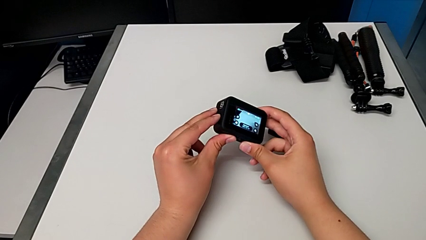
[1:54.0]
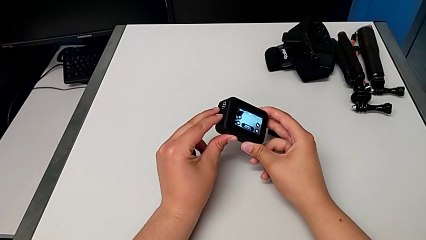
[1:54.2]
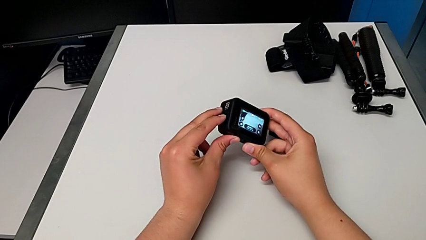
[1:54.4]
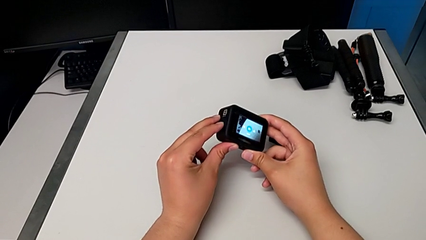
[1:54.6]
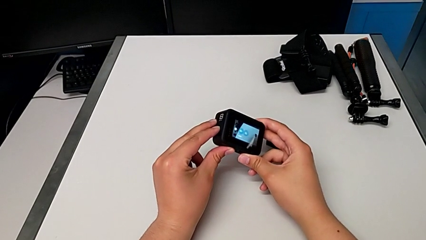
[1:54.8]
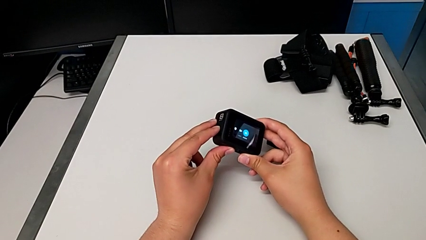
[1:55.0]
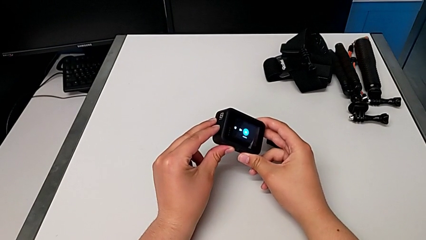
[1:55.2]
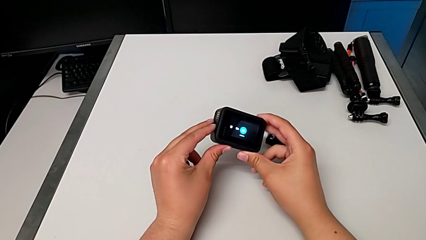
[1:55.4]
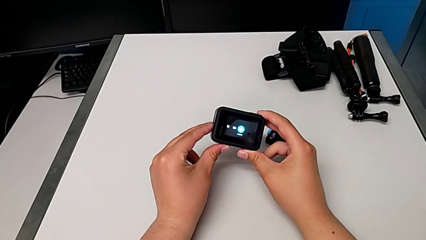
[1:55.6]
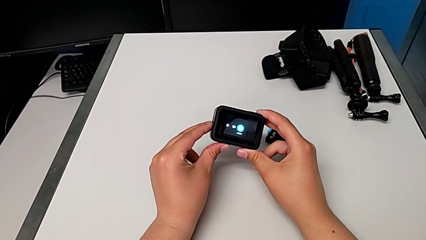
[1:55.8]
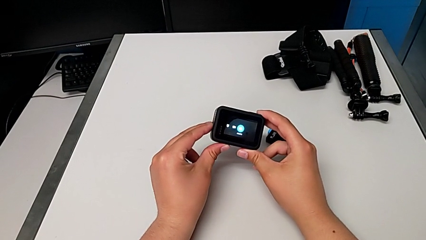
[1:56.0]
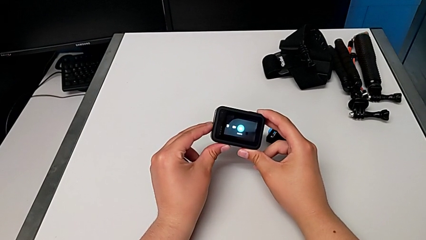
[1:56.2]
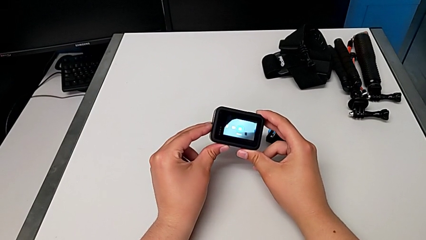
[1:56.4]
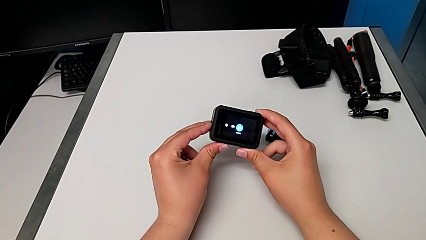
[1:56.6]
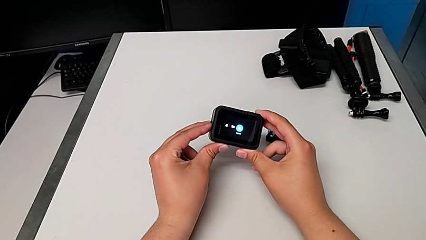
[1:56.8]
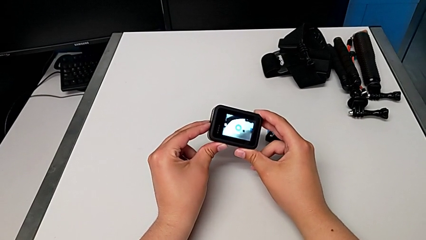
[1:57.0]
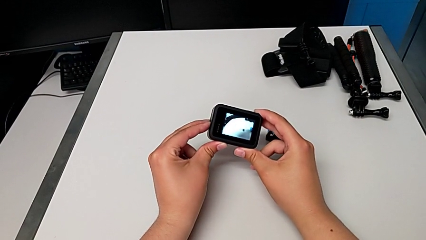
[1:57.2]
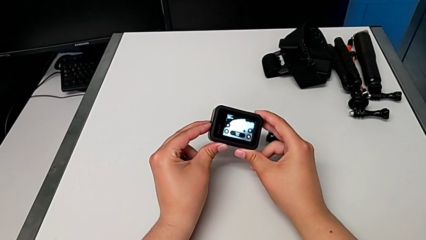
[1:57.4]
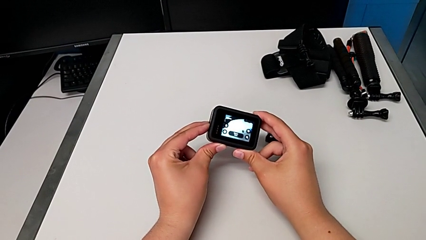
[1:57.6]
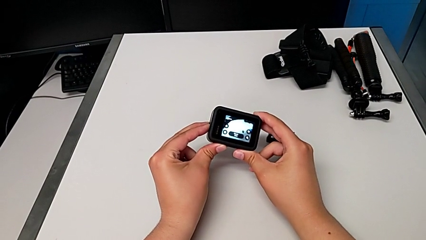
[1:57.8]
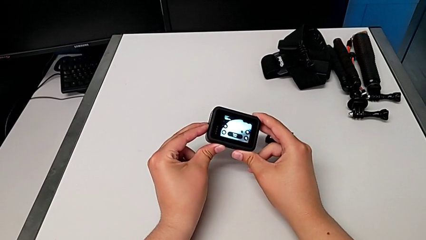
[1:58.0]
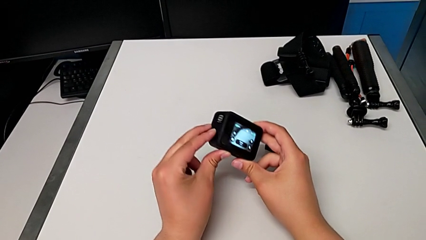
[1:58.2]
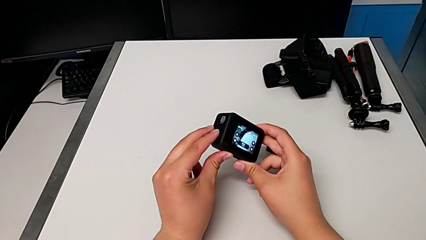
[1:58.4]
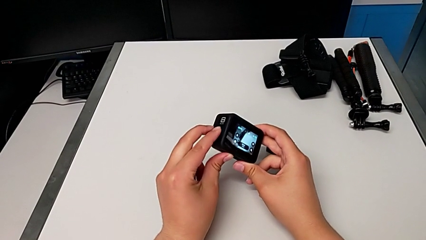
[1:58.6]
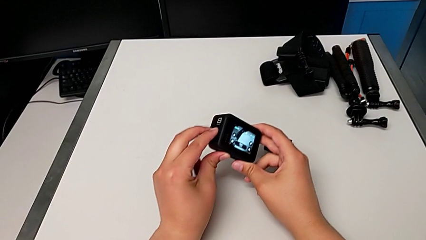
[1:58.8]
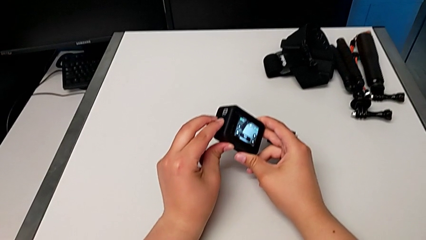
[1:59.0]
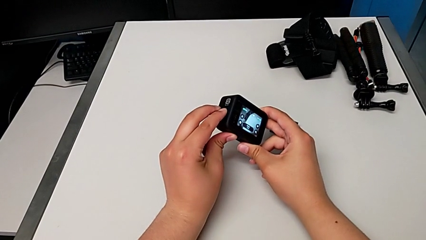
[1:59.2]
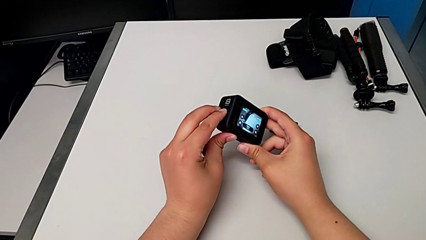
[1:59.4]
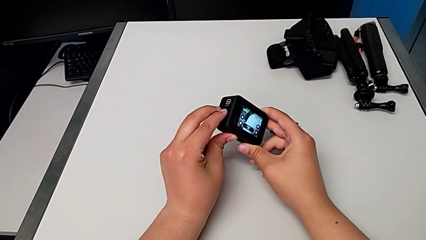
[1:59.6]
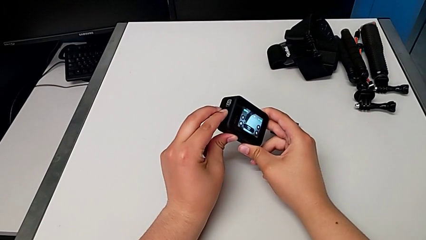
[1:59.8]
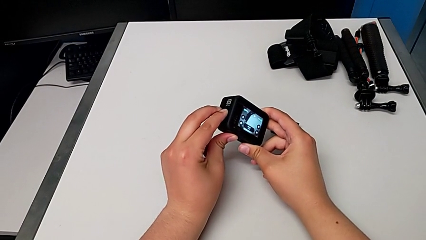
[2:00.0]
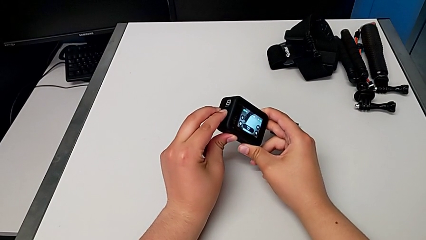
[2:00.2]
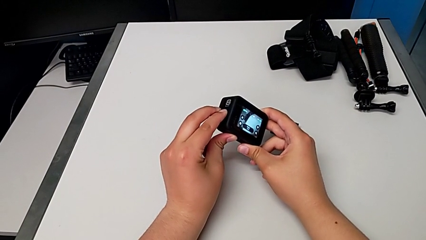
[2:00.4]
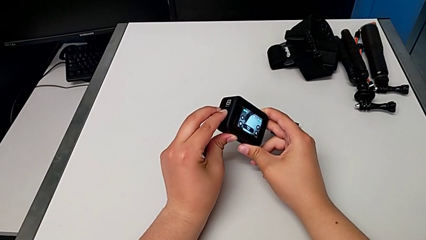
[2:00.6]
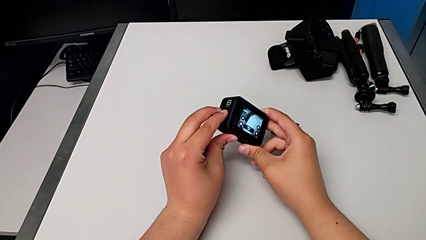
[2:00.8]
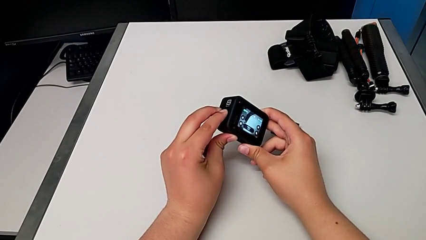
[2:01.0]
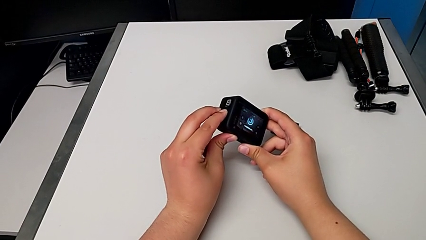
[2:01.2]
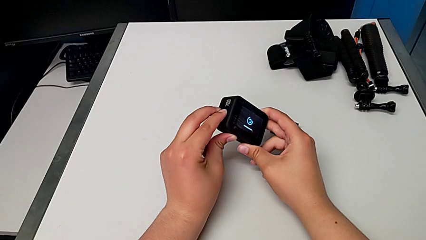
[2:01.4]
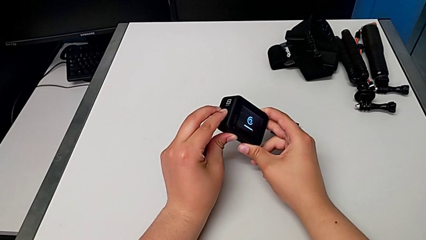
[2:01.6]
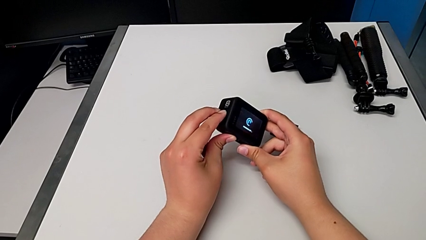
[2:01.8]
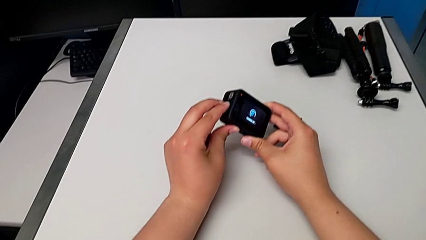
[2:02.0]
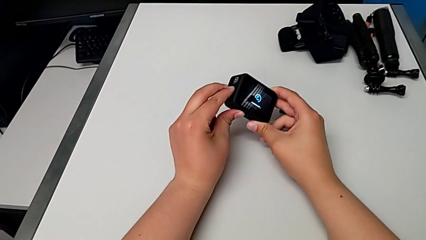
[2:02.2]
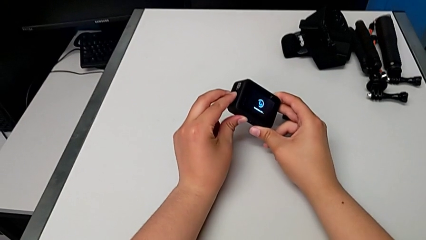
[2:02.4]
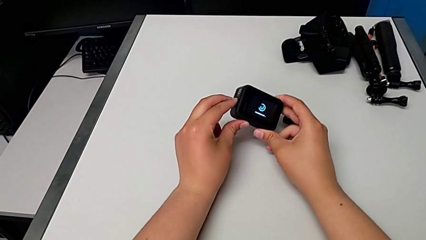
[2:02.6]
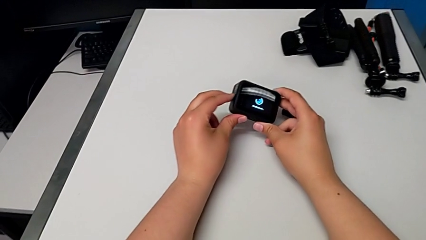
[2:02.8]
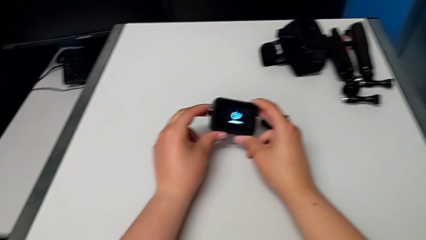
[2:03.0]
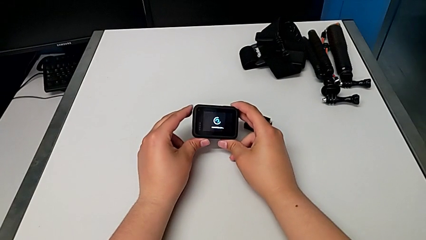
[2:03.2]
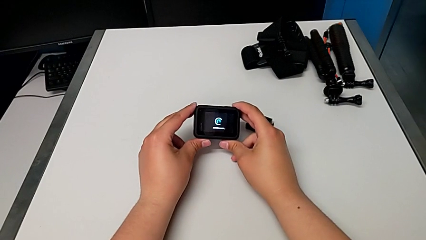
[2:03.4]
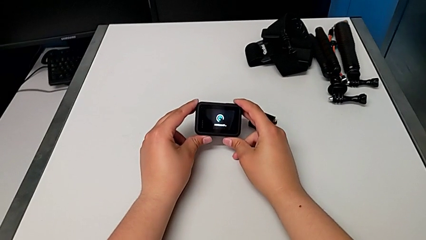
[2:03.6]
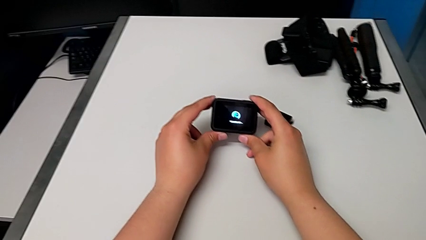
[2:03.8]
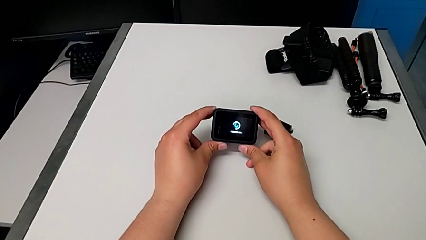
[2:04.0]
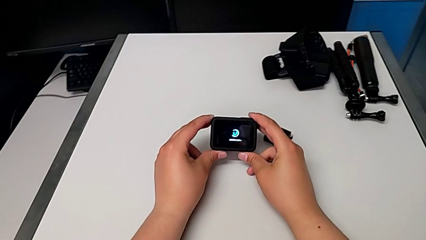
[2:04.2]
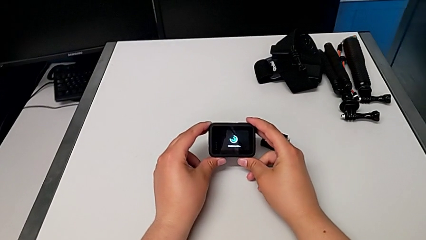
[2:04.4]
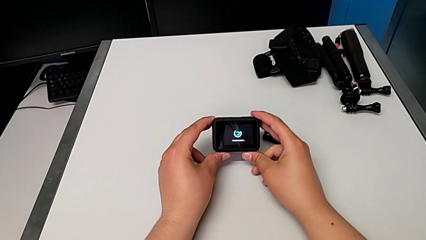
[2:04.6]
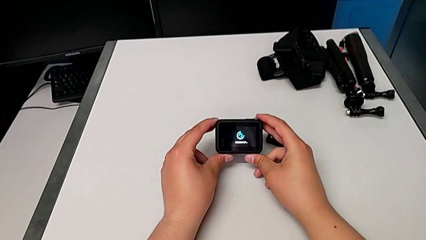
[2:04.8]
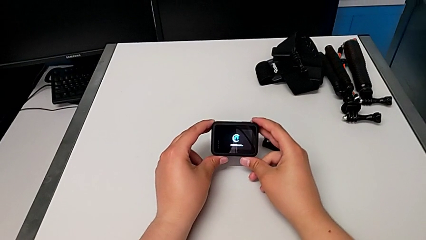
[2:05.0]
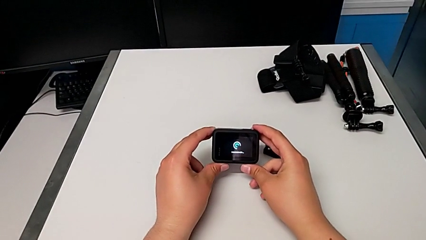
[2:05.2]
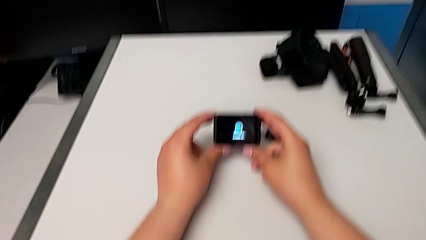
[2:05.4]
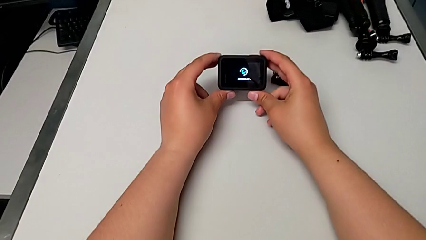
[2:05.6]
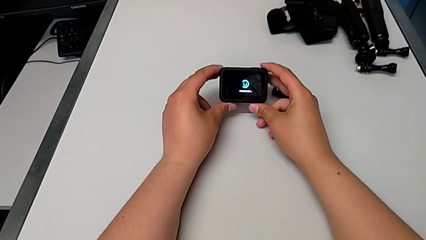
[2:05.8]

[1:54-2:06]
The camera wearer turns off their GoPro. They press the button and press the left button.

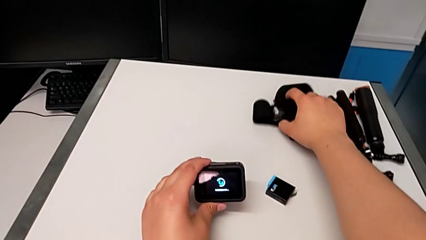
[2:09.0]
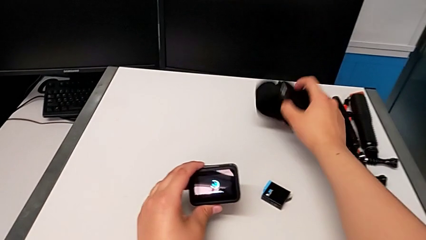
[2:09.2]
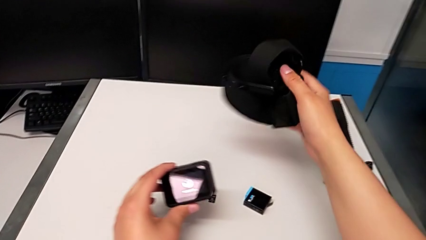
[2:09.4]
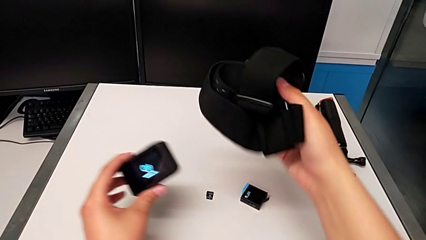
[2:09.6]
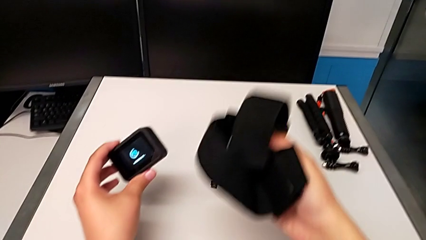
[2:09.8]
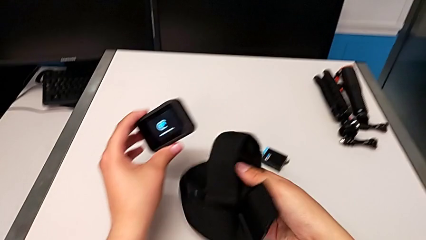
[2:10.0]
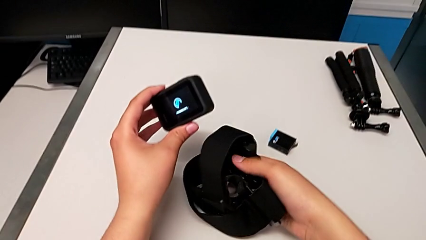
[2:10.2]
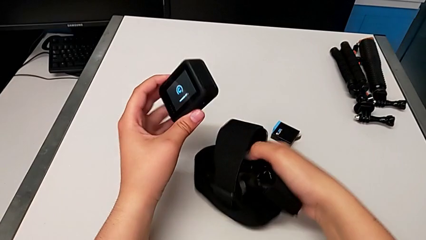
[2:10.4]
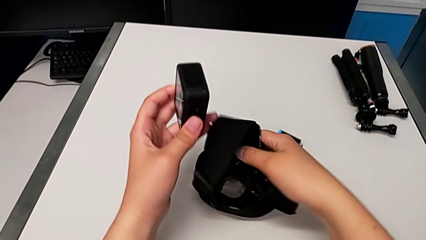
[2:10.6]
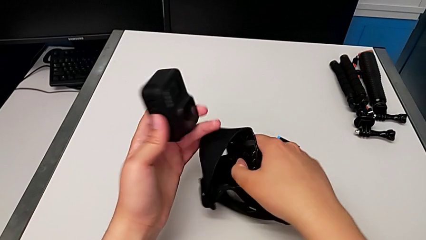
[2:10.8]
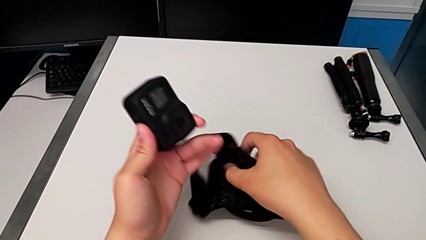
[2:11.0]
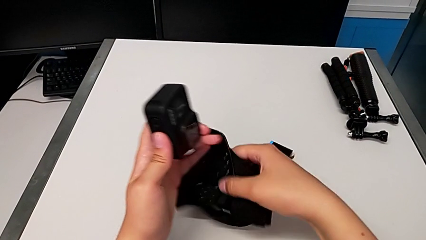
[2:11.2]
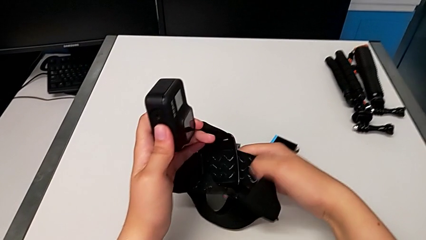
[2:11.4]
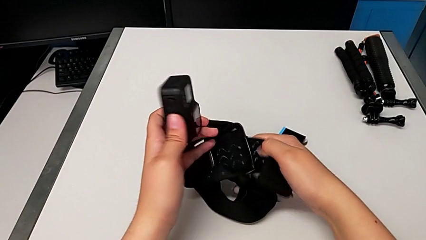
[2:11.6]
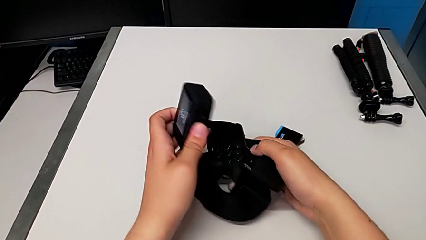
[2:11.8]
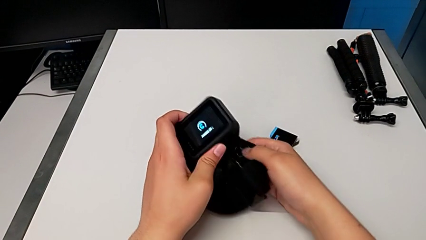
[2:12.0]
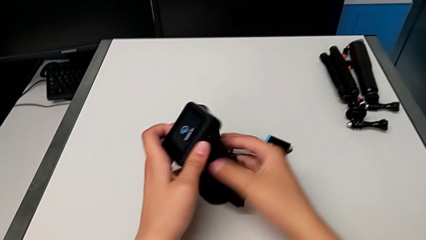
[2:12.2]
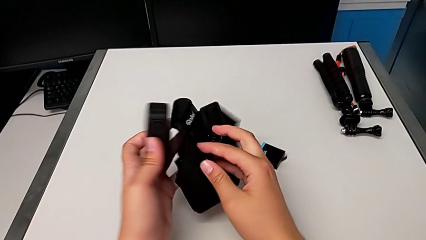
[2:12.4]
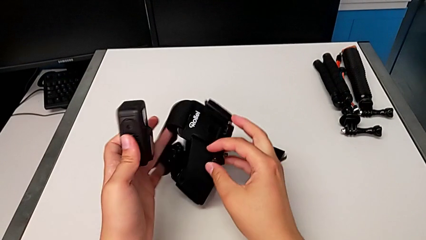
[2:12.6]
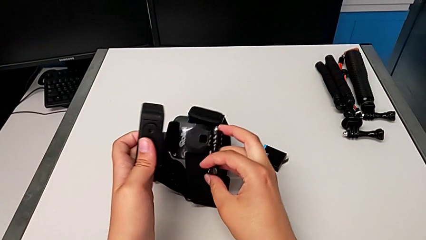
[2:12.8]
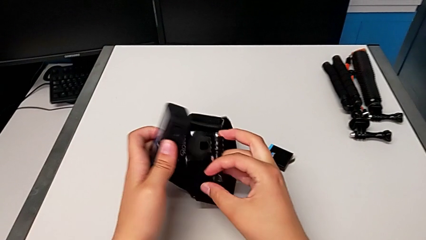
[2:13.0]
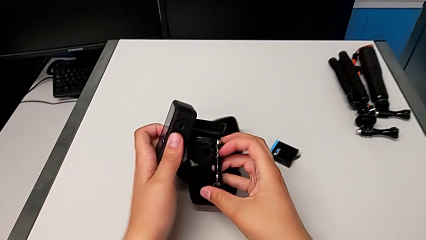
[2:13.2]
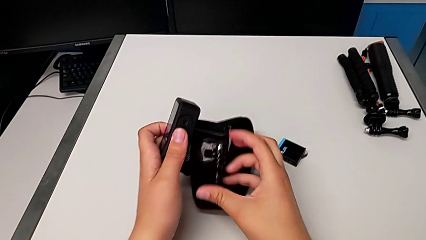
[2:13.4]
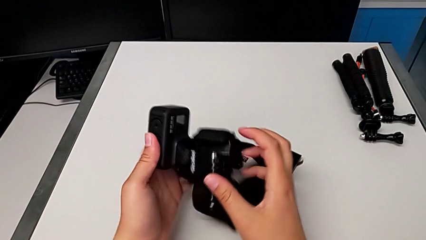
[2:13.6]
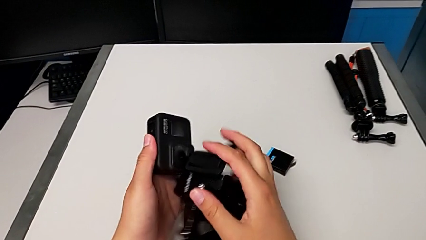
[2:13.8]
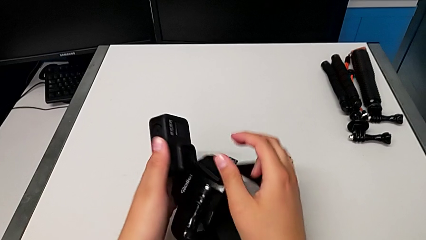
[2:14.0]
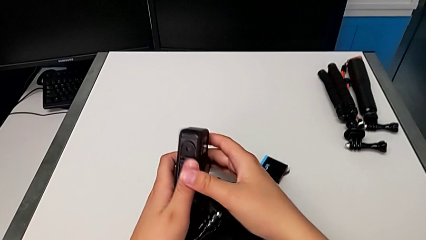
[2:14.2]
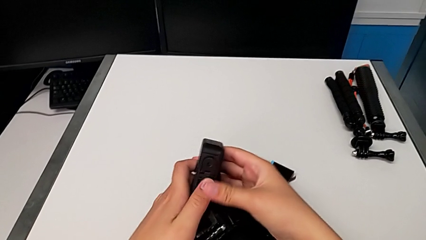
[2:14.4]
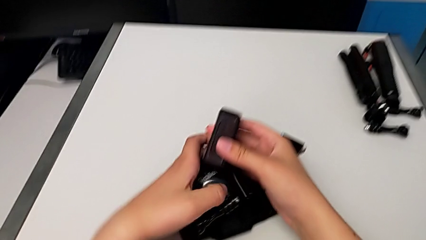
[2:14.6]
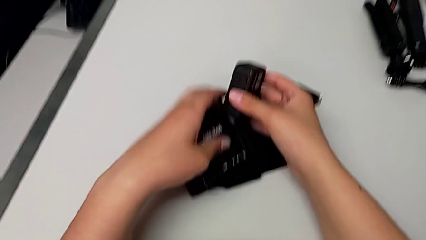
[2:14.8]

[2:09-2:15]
The camera wearer is mounting the GoPro into the belt. They lift the strap and rotate it.
